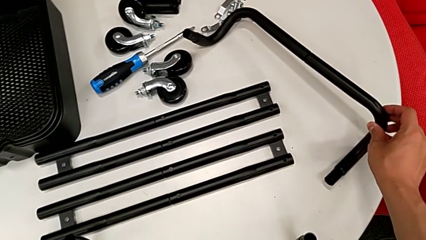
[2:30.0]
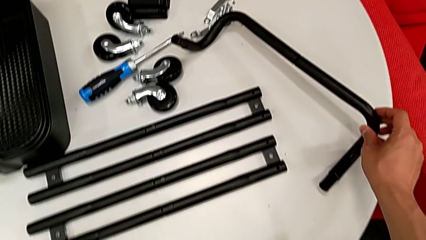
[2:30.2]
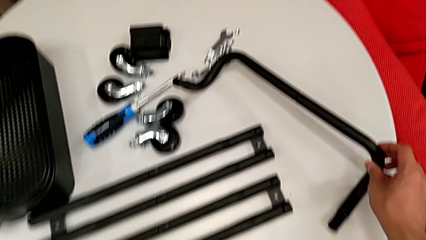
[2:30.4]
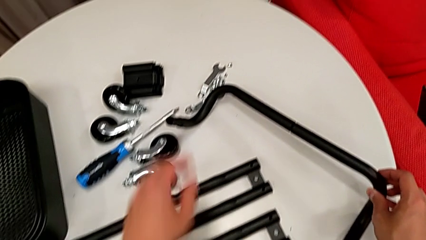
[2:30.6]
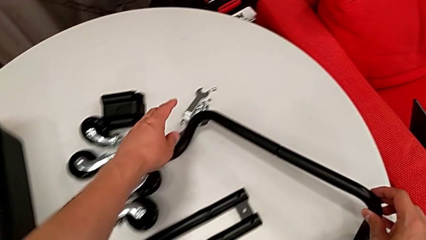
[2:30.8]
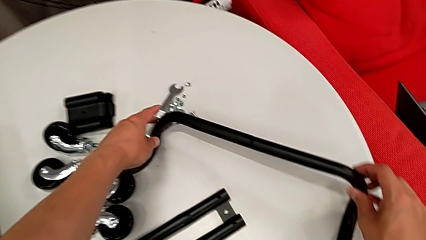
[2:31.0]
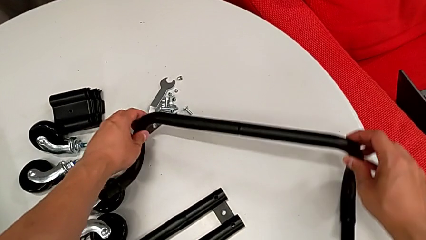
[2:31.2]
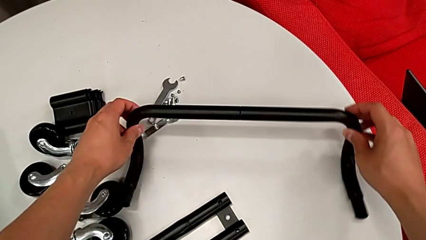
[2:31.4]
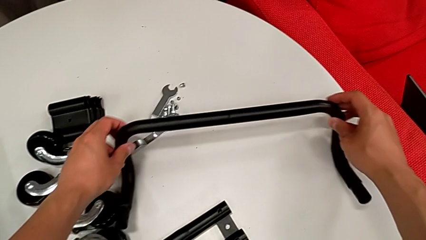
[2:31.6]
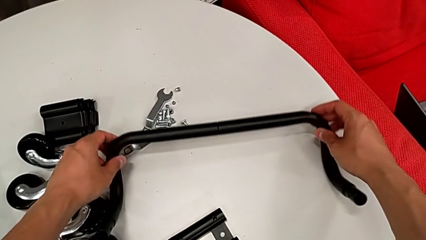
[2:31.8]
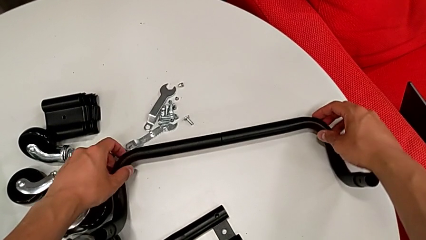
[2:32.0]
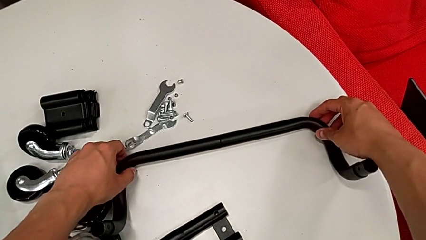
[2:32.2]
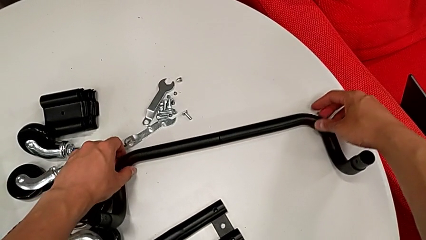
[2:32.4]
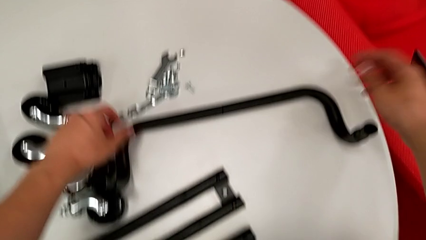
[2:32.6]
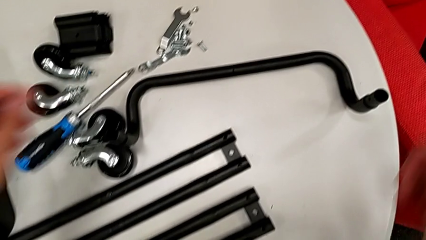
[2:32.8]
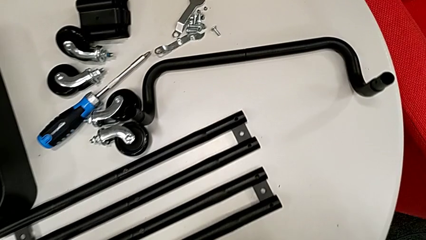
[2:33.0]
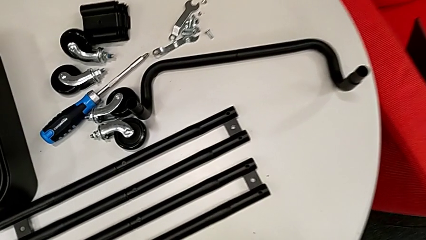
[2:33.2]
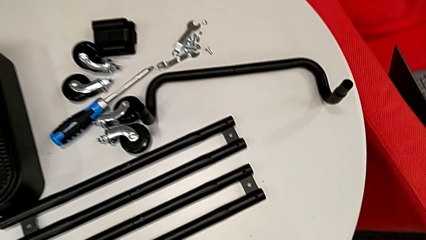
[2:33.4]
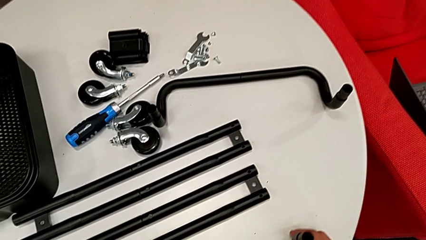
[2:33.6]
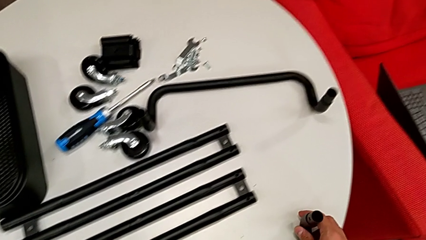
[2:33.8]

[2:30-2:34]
The camera wearer is assembling the base frame. They rotate the half frame and place it.

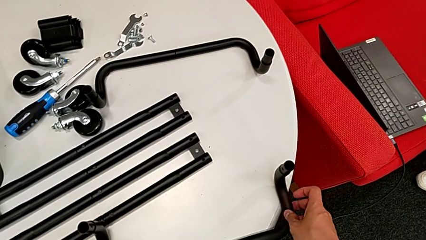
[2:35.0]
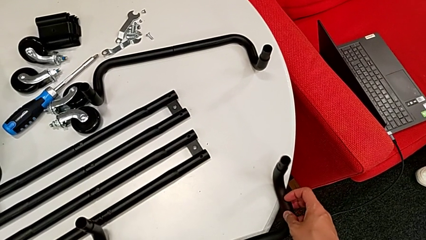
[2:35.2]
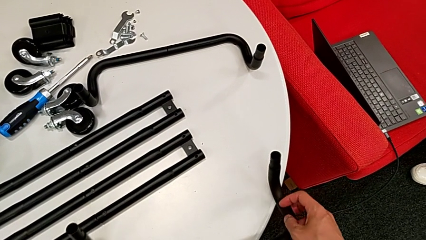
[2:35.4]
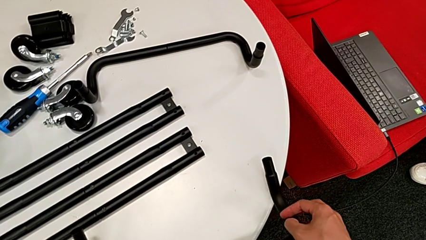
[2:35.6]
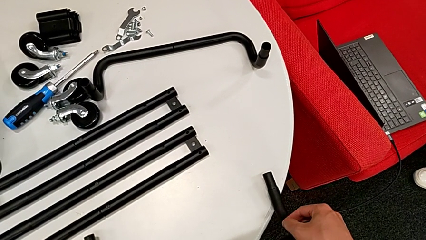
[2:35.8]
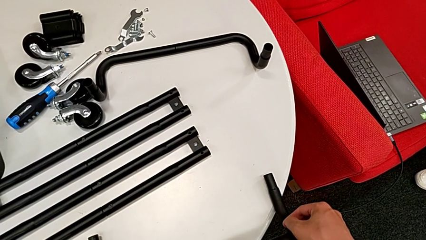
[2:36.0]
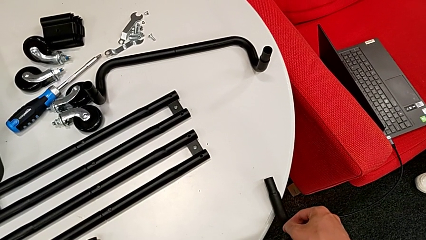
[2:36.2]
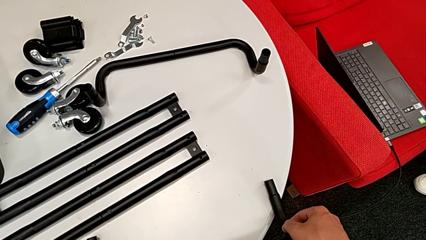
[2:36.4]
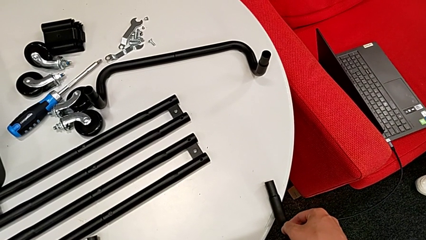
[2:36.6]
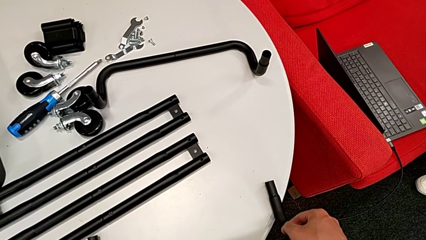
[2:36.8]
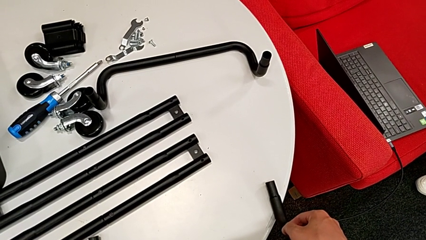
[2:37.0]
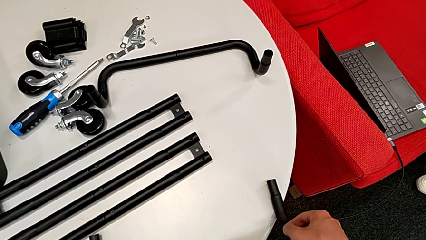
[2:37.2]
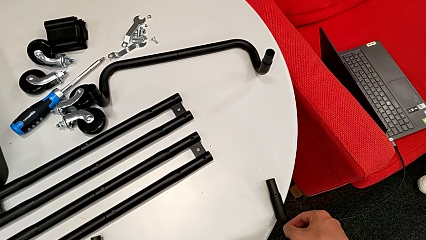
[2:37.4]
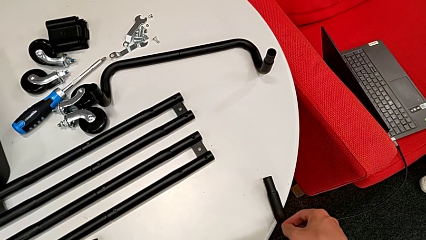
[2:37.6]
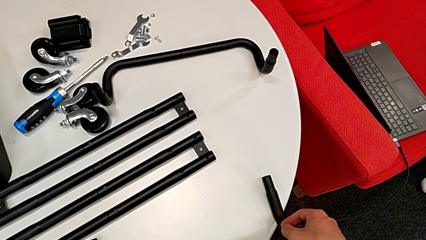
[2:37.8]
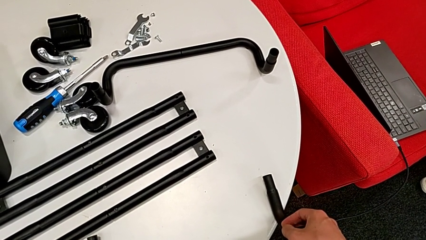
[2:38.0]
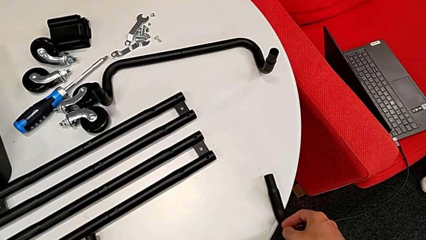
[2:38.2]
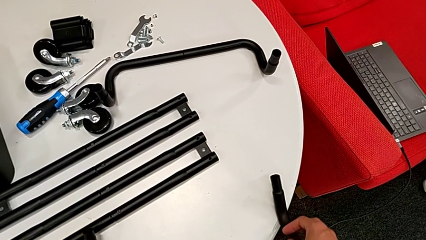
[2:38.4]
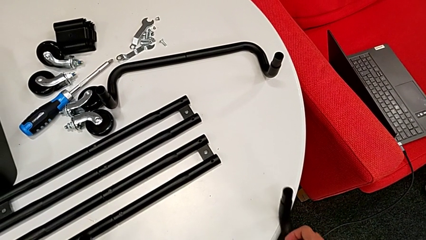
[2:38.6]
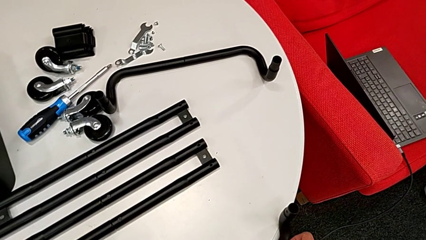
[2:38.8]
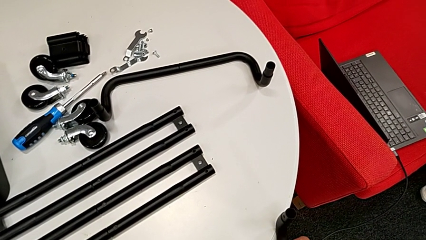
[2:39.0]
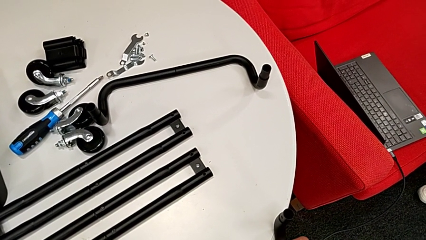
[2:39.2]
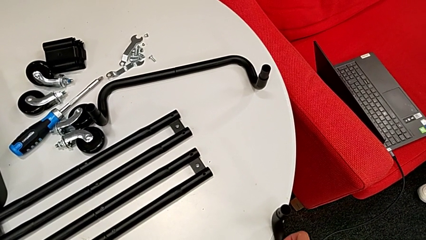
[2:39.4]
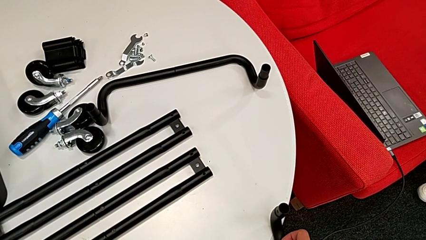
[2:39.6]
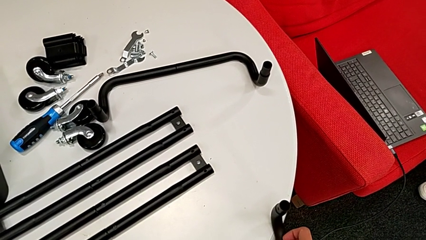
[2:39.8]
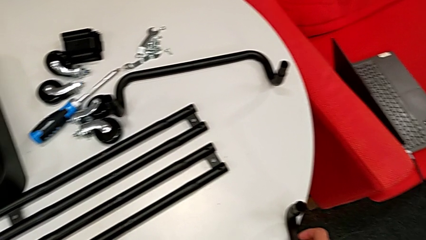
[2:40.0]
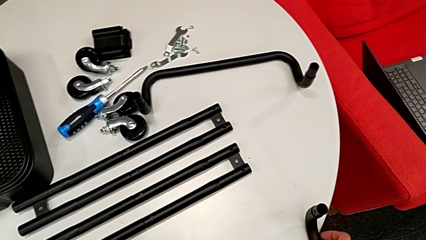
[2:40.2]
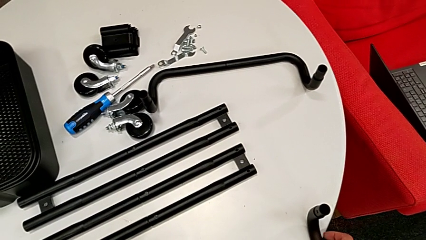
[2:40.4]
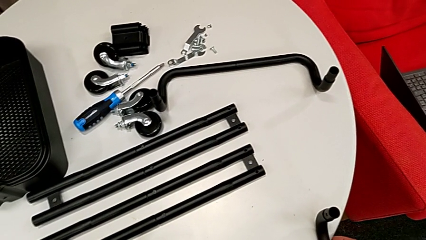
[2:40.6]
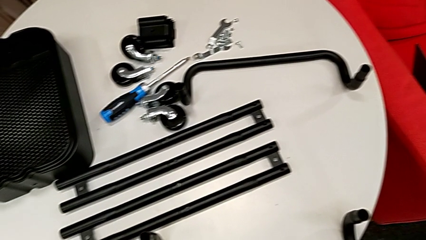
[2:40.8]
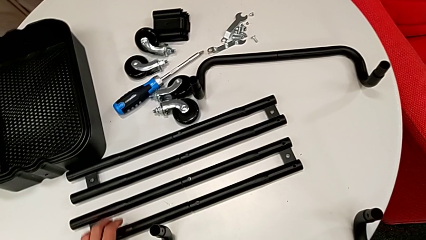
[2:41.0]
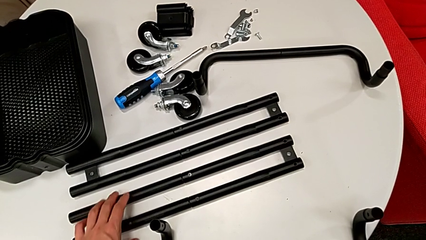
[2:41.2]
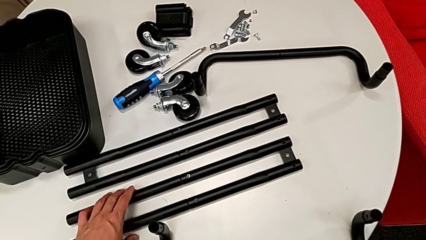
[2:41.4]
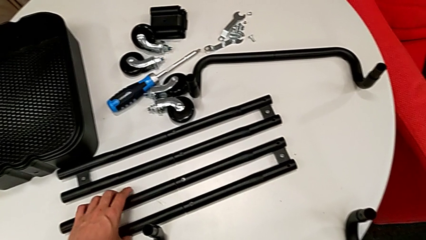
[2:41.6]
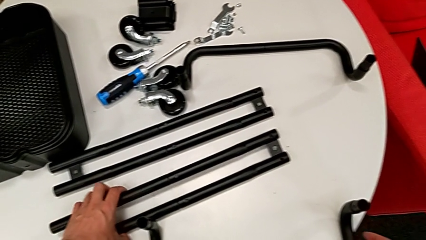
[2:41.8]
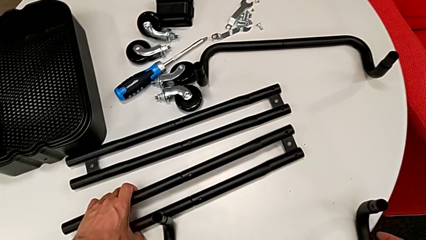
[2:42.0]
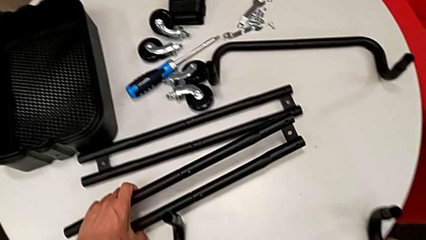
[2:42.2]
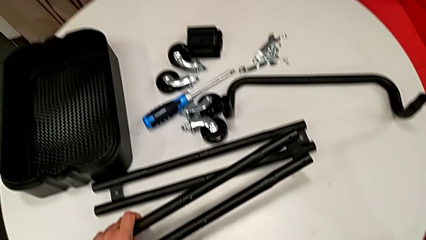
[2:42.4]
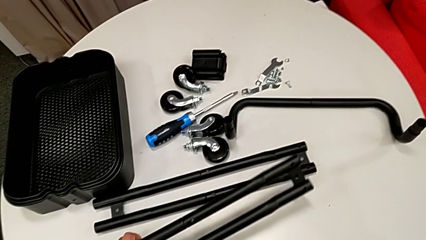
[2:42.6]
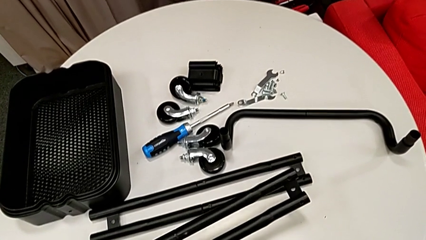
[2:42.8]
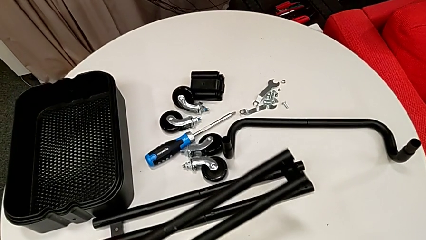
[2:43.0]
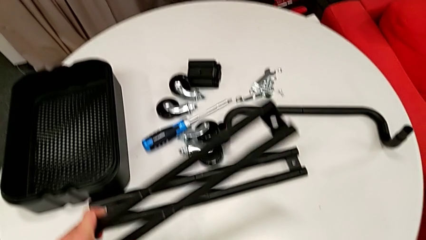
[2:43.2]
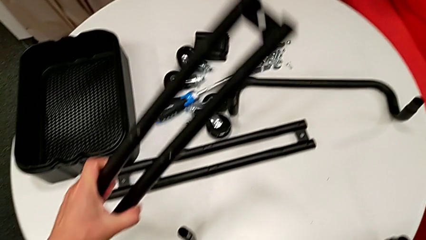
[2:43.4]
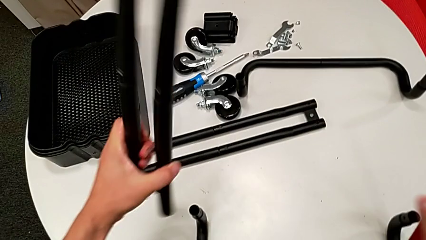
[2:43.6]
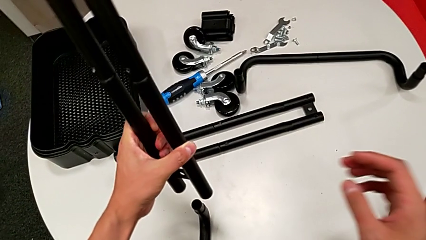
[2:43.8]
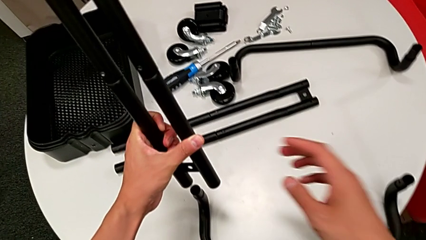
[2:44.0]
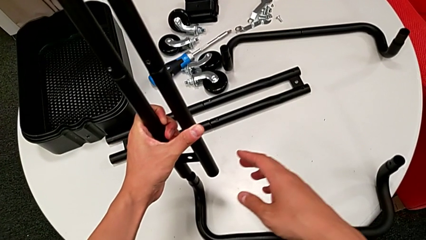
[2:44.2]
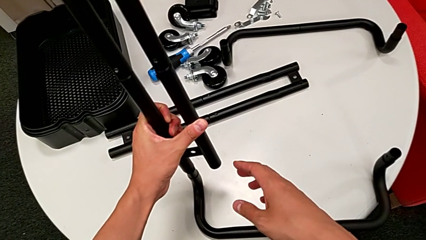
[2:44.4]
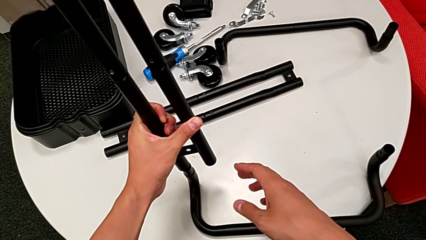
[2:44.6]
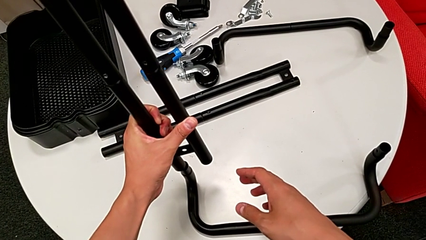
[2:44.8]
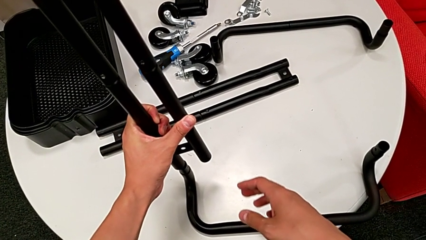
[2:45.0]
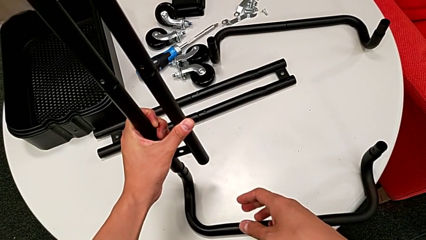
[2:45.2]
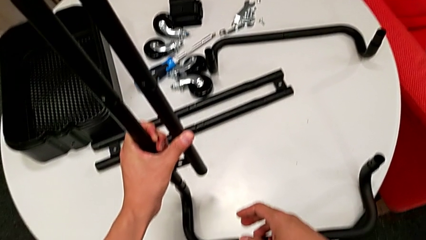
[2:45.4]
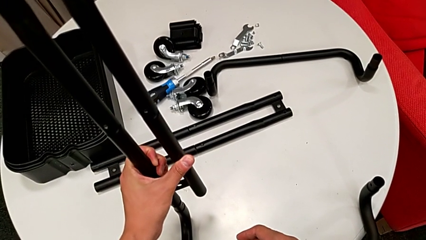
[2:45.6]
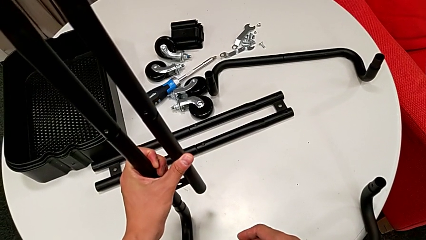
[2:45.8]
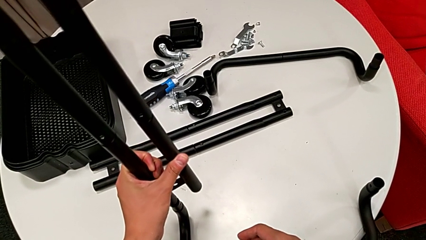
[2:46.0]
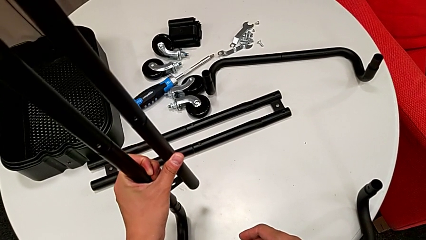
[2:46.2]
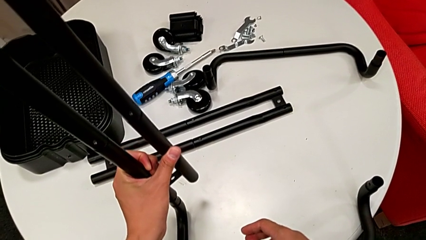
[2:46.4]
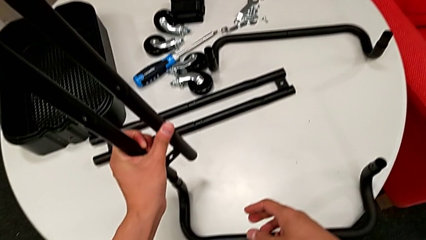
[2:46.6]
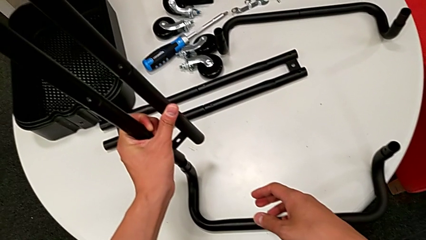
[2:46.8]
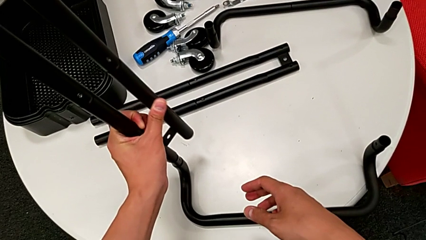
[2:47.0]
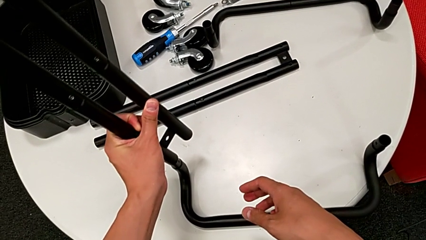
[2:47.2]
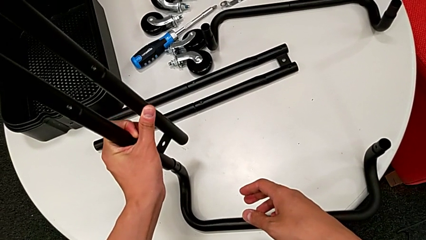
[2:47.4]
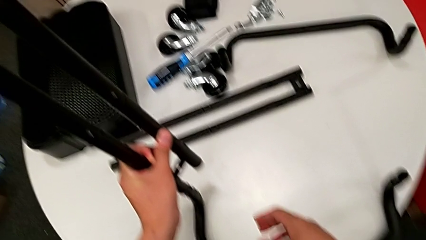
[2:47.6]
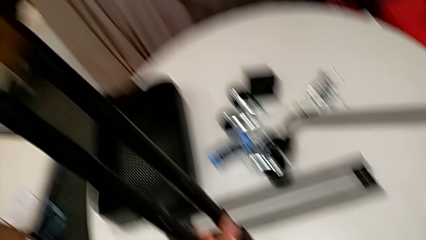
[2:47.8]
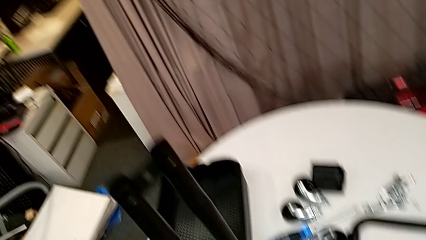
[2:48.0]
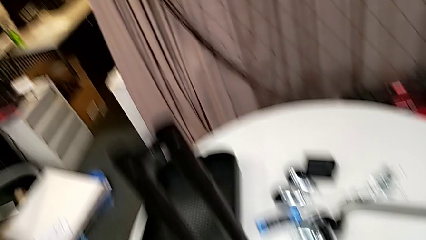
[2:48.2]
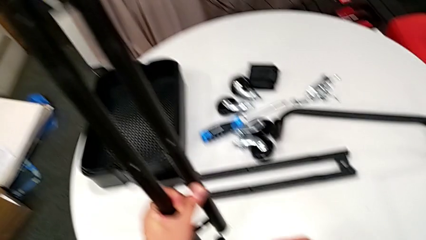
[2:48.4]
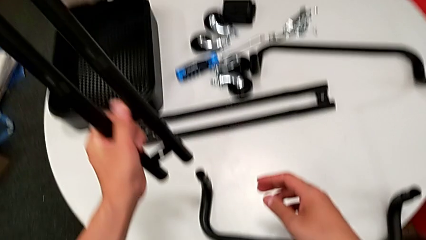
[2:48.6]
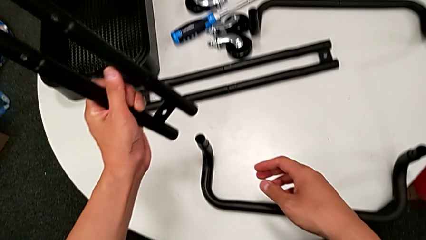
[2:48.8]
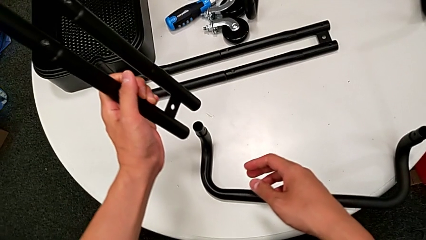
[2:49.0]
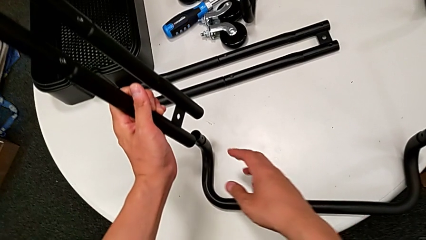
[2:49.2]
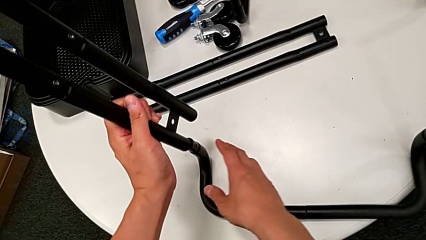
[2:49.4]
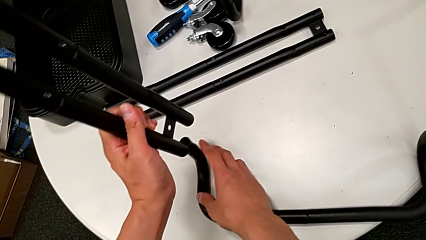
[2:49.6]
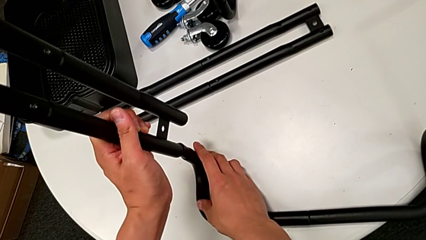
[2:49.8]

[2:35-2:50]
The camera wearer is assembling the side legs onto the base frame with the screwdriver. They wrongly rotate the half frame in the wrong direction, hold the bent frame, grab the side leg, lift it and begin to wrongly place the leg, putting the bar on the wrong side.
